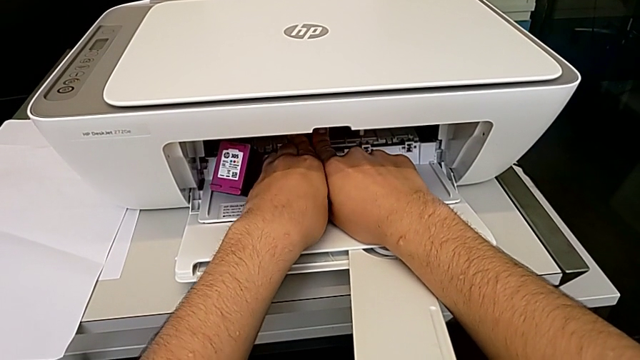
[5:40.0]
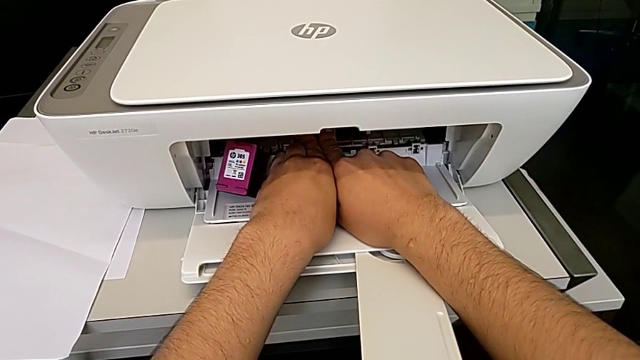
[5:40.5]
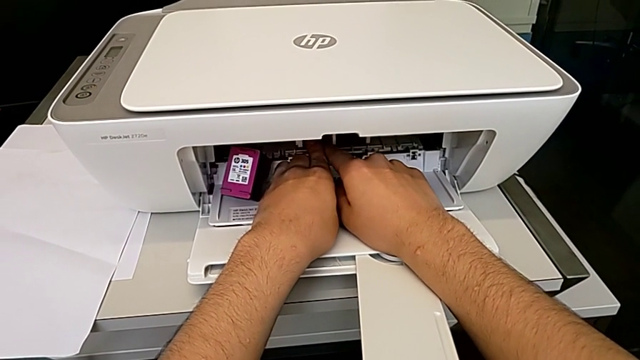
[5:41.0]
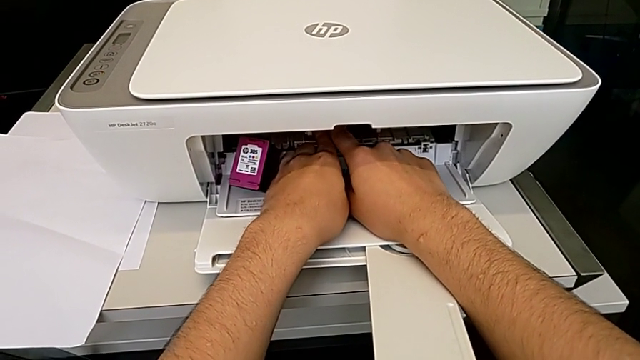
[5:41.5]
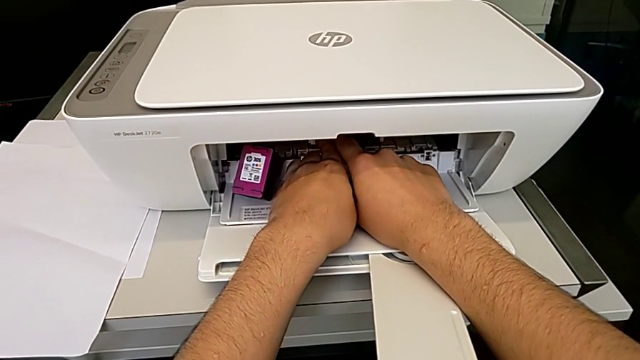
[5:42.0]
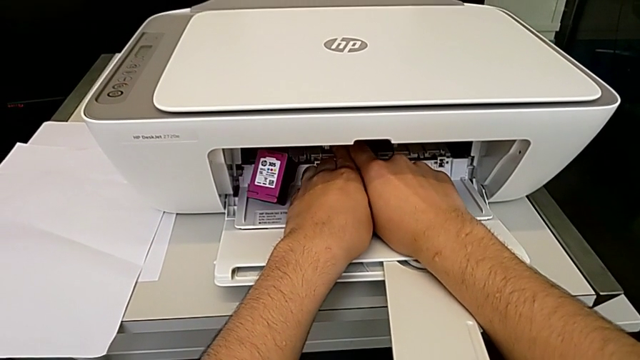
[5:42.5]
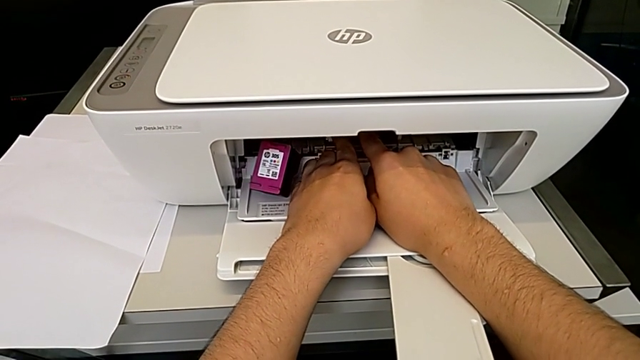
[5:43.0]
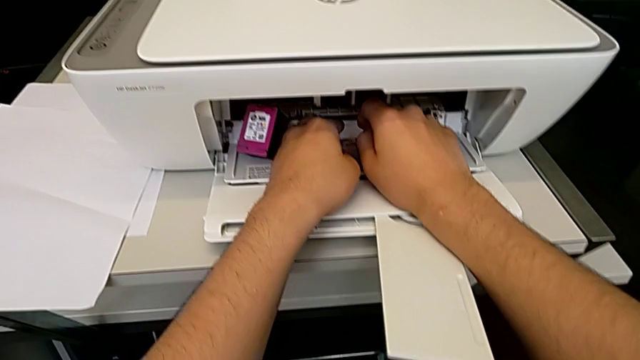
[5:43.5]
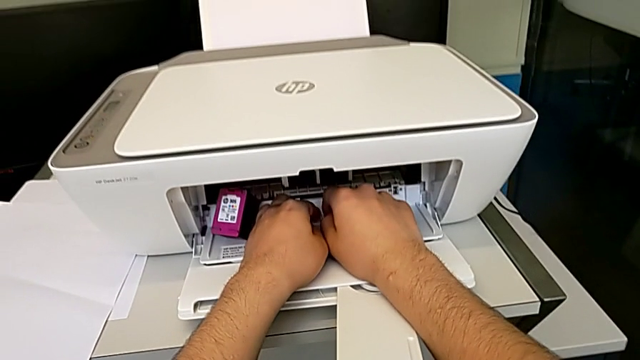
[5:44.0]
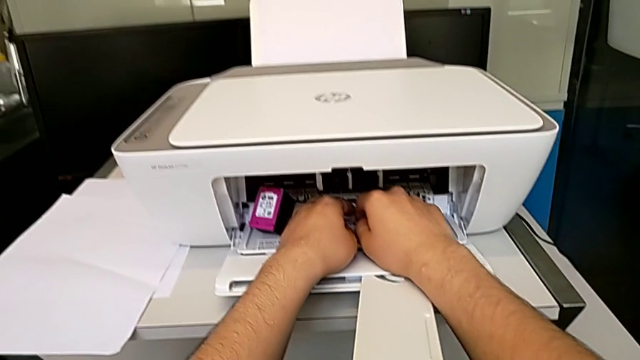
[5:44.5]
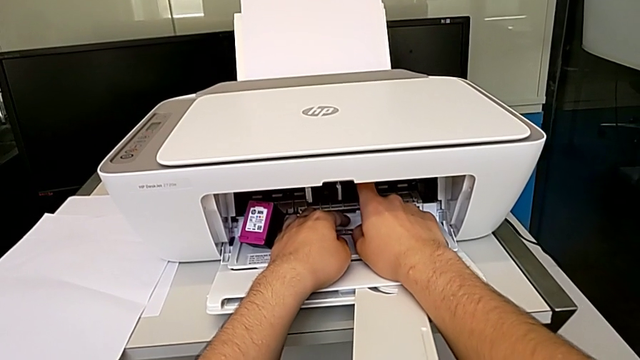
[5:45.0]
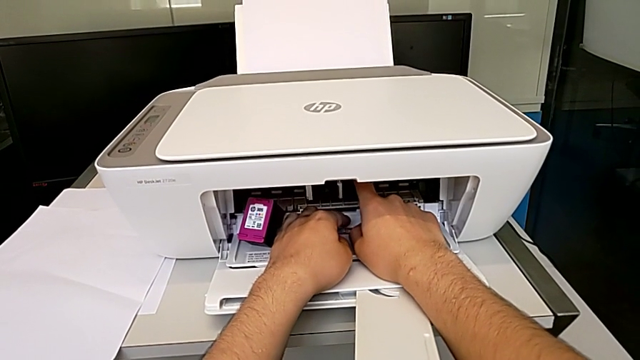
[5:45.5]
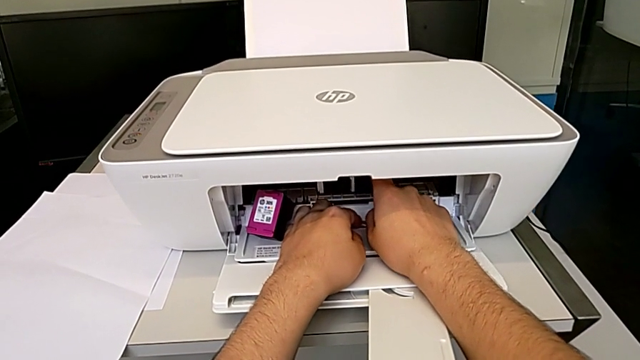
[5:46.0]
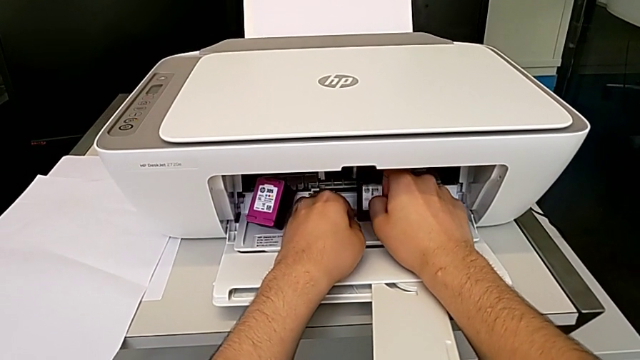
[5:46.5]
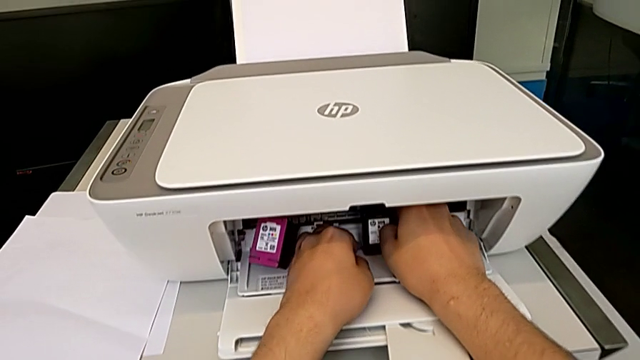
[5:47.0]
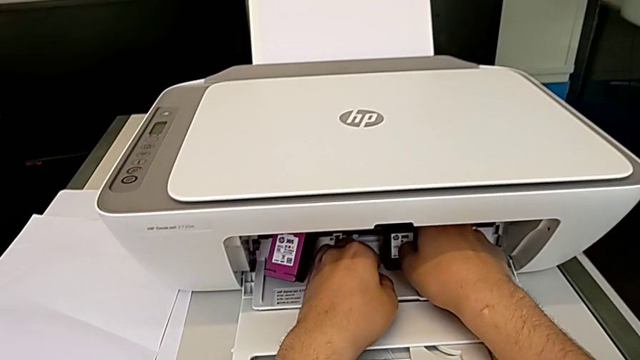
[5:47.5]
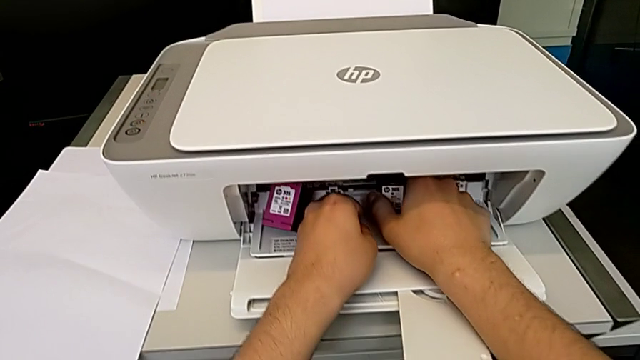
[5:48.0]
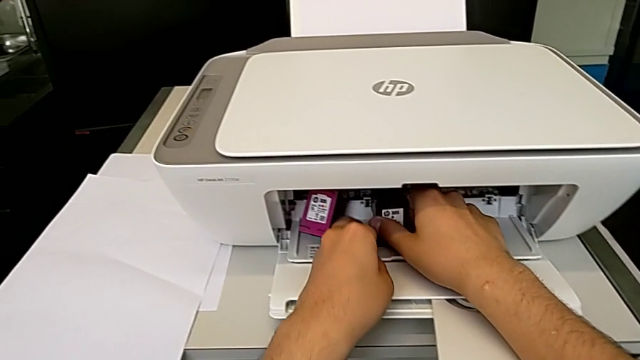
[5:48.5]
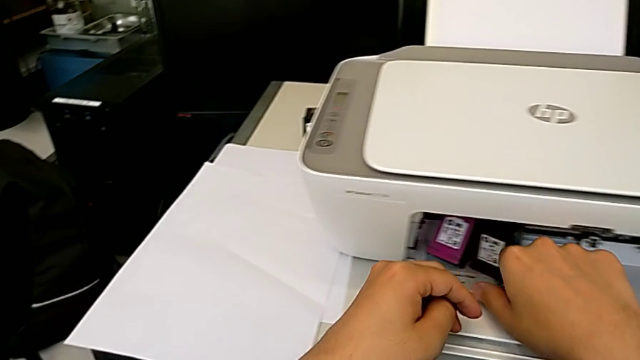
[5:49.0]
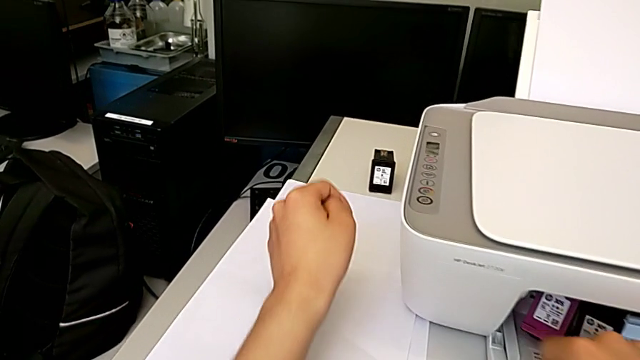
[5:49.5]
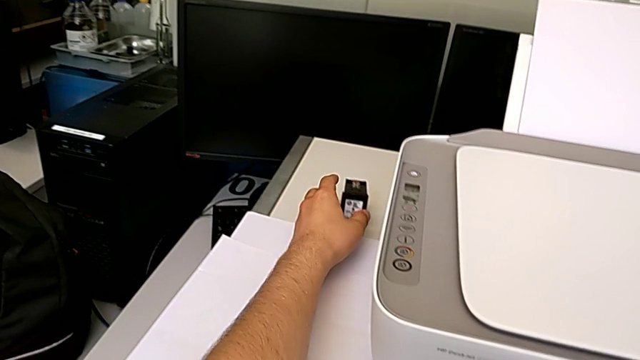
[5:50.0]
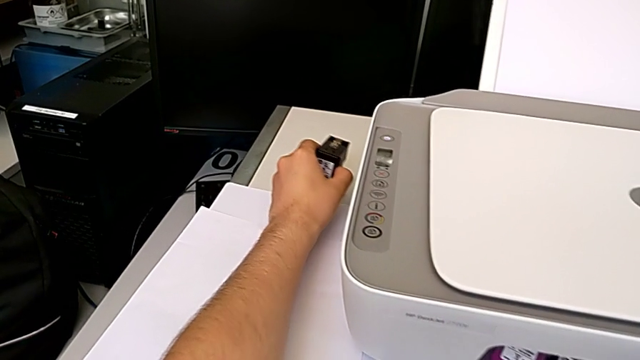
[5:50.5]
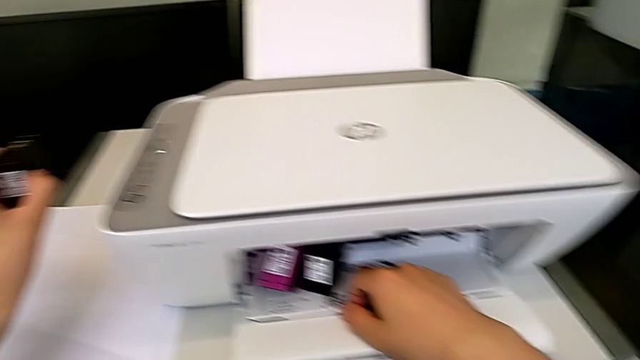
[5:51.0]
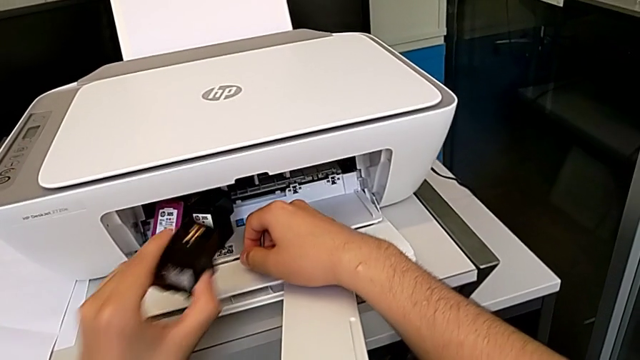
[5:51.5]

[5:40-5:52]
The camera wearer is changing the ink cartridges regularly. They keep pushing the ink cartridge, withdraw the black ink cartridge, slide it and grab the new ink cartridge.

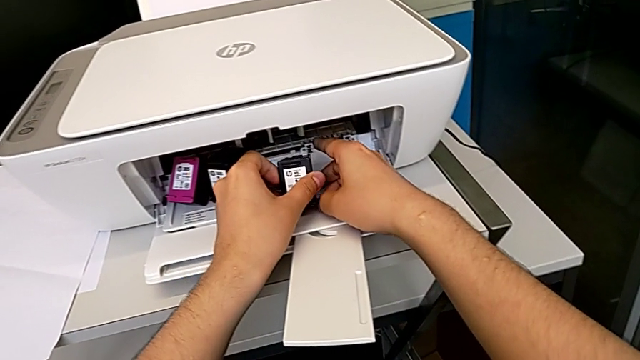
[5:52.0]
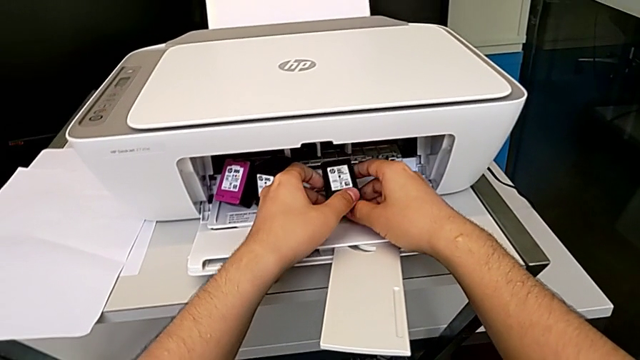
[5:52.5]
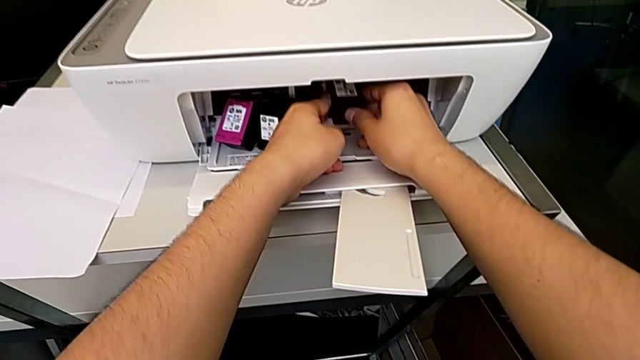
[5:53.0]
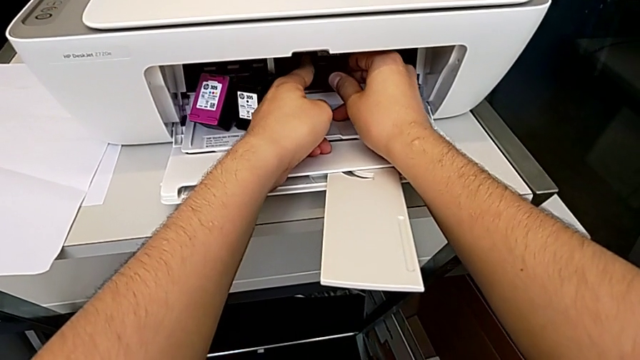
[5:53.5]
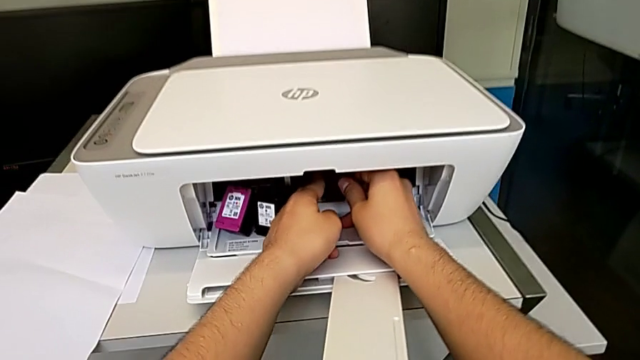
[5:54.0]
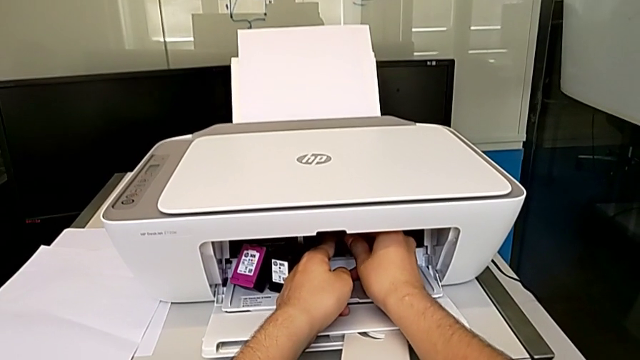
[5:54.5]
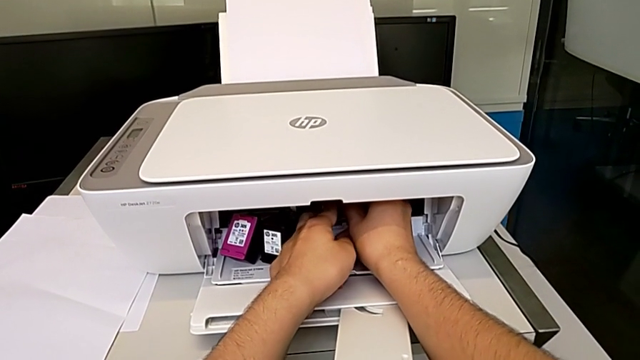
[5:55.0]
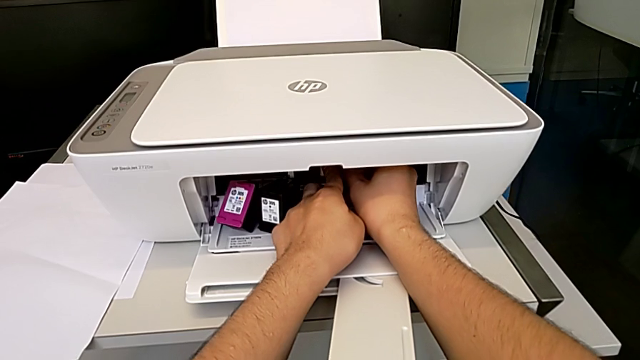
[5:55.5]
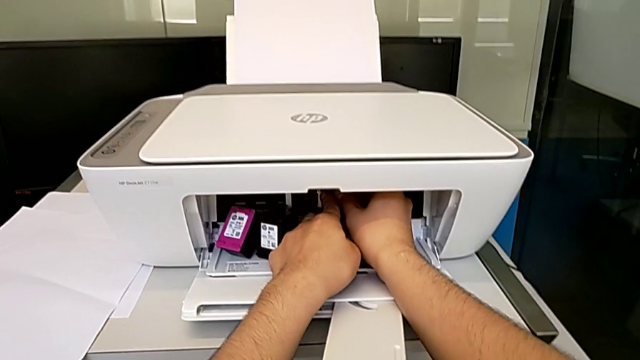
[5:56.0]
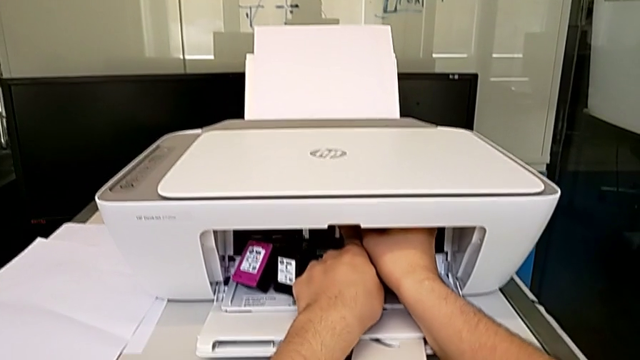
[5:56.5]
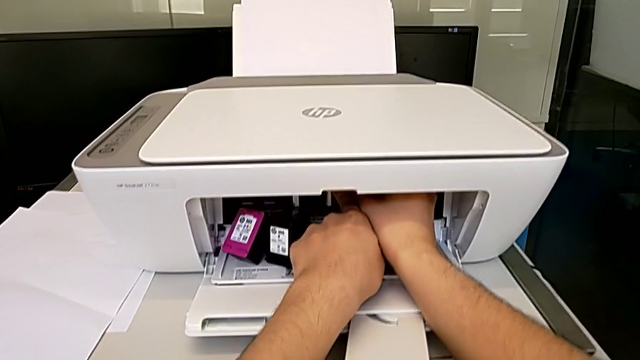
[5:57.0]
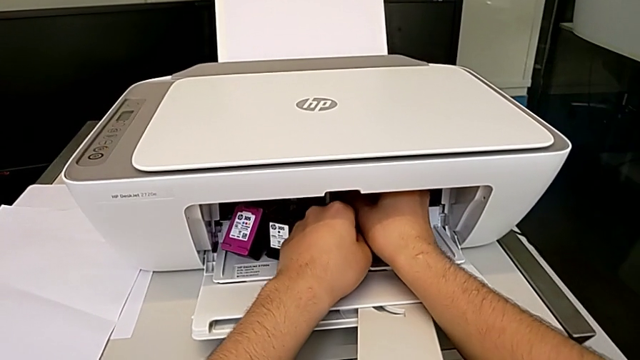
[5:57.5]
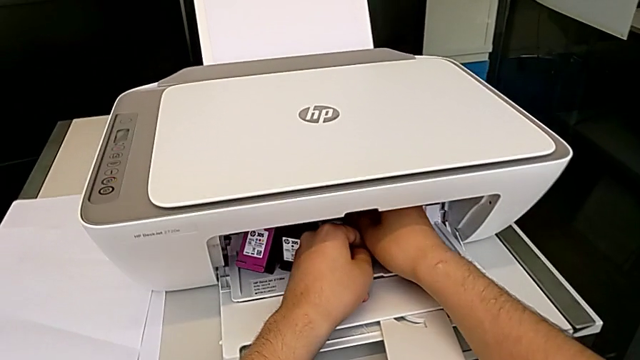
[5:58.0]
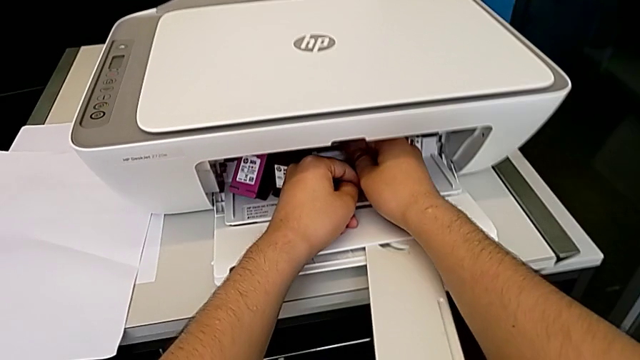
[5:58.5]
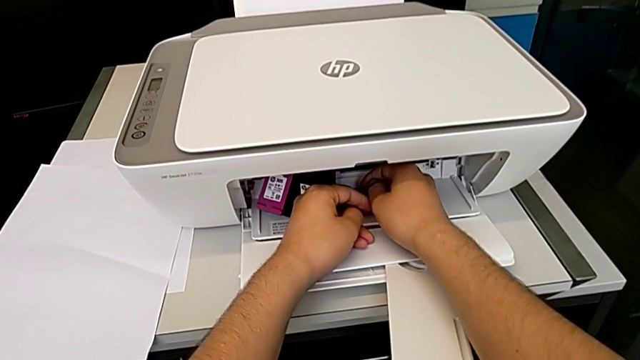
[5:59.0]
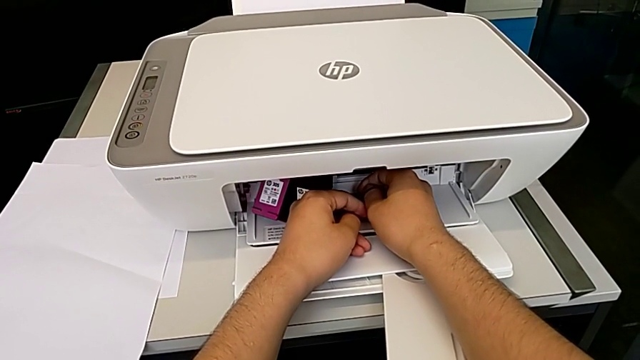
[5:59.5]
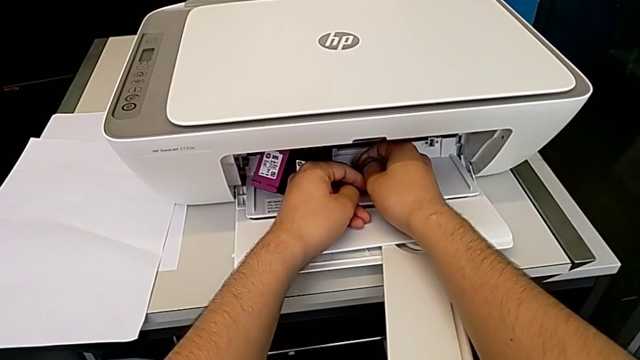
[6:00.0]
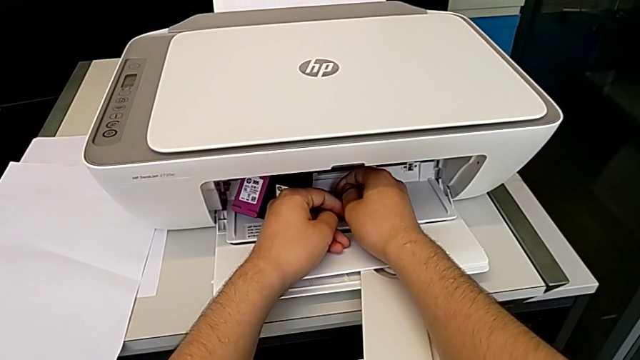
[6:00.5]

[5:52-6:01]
The camera wearer is changing the ink cartridges regularly. They insert the ink cartridge.
